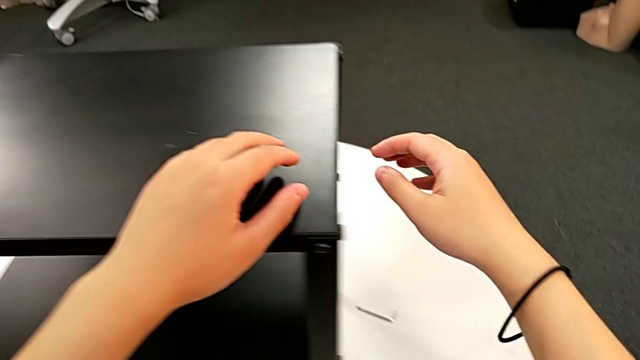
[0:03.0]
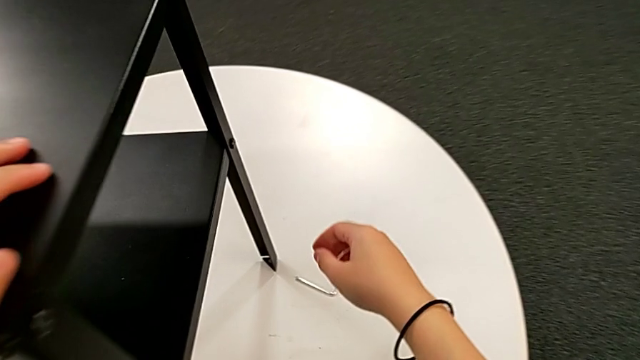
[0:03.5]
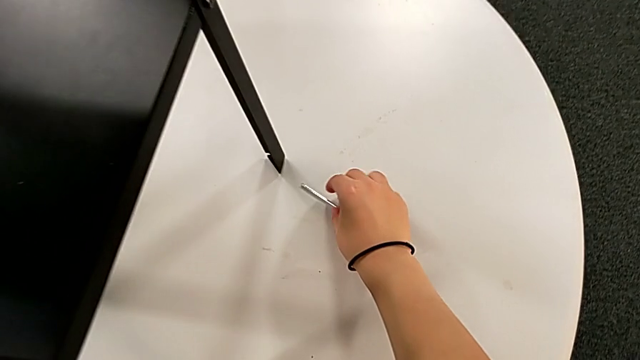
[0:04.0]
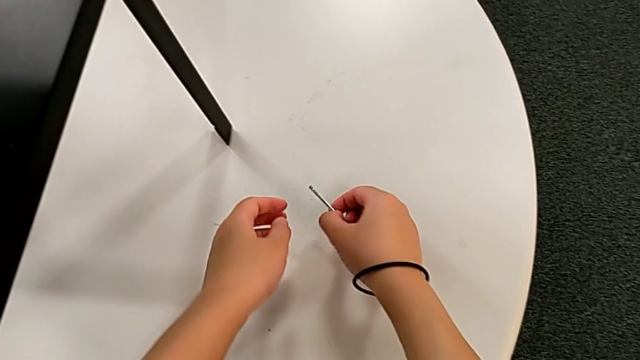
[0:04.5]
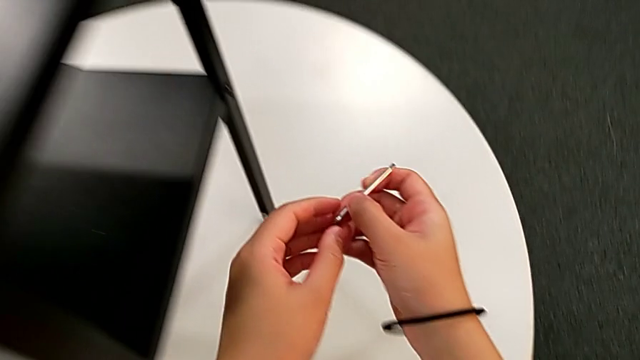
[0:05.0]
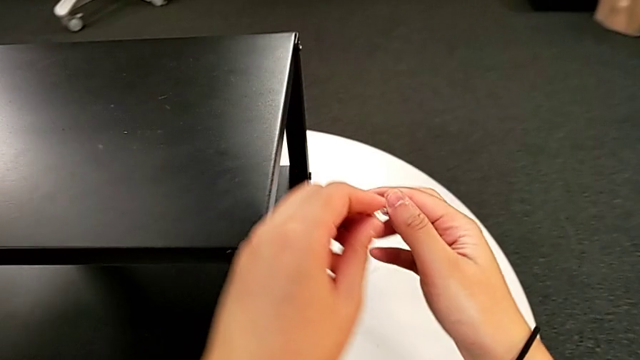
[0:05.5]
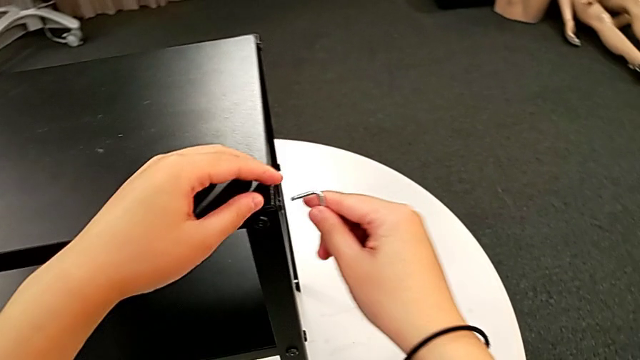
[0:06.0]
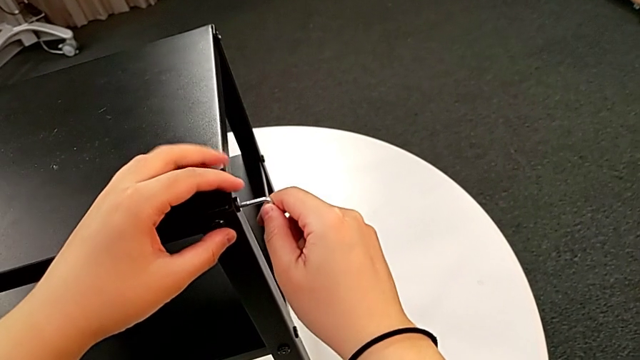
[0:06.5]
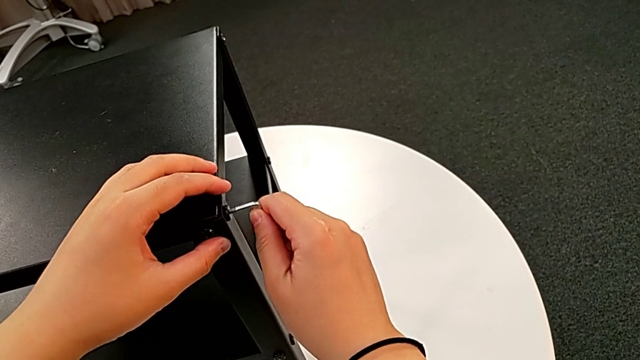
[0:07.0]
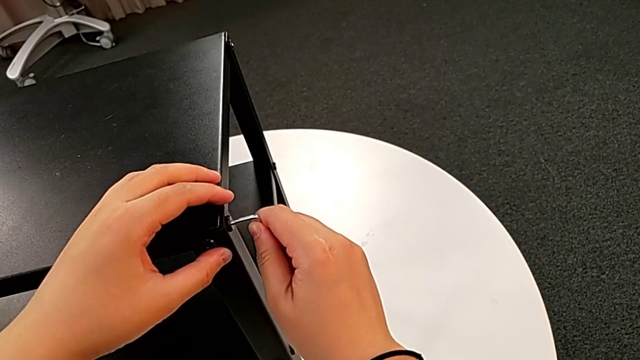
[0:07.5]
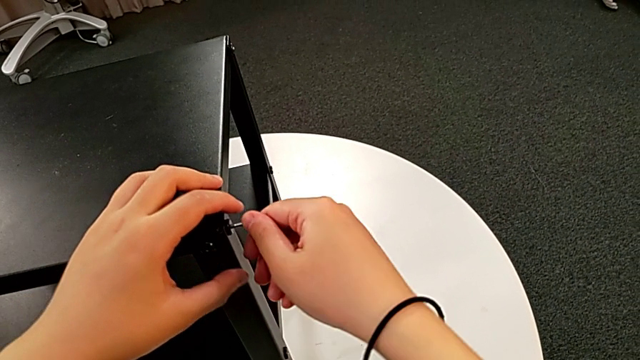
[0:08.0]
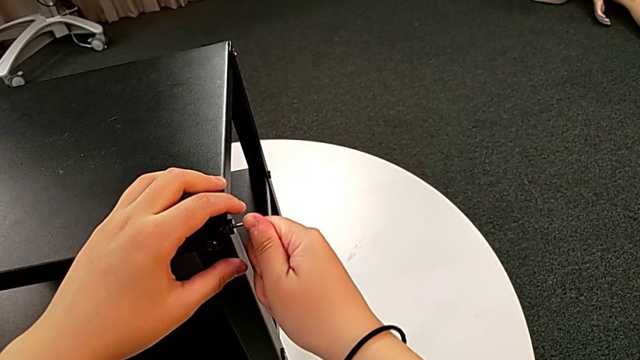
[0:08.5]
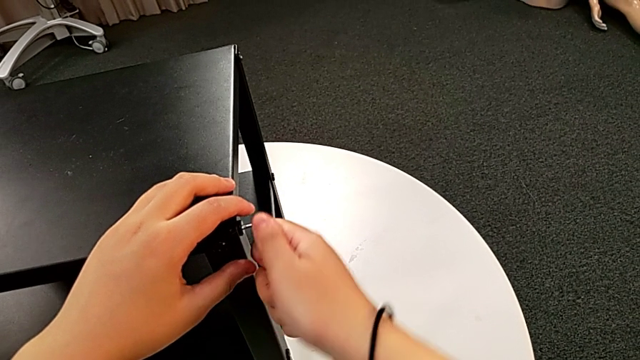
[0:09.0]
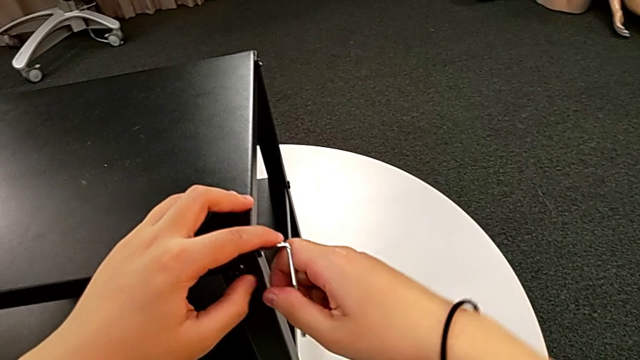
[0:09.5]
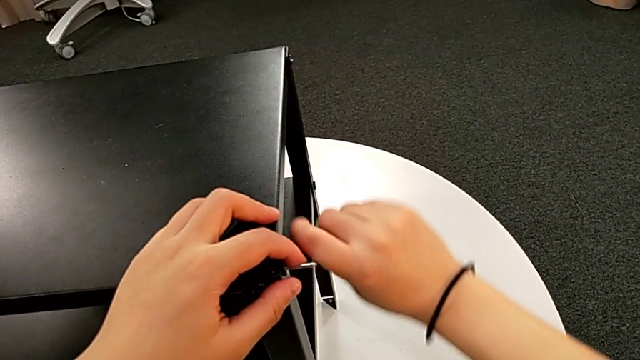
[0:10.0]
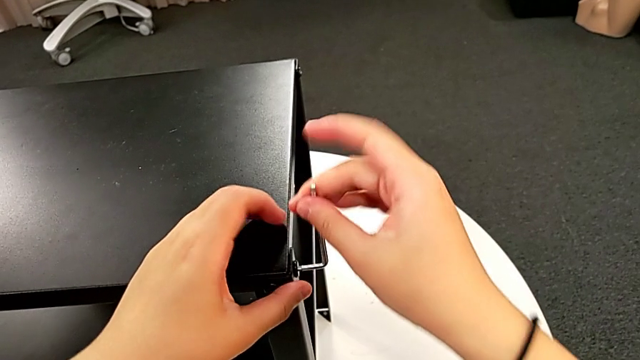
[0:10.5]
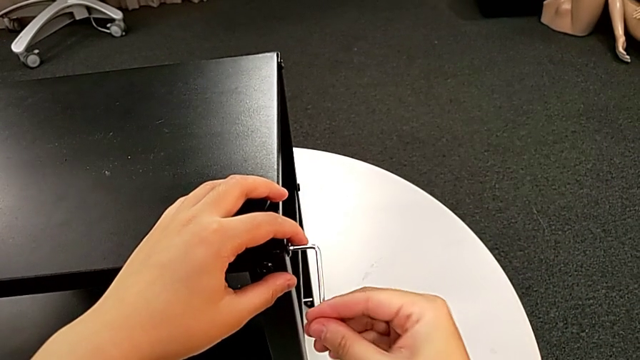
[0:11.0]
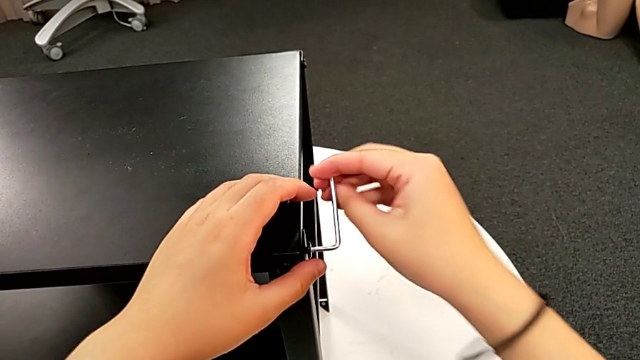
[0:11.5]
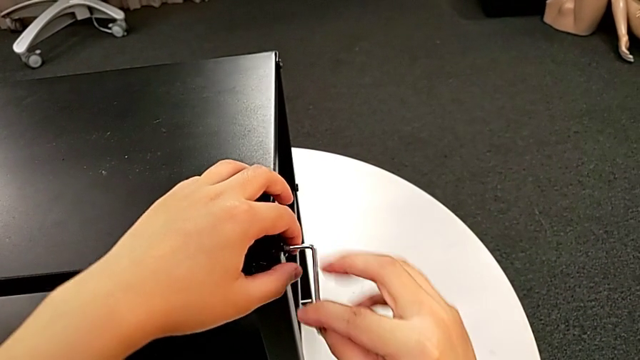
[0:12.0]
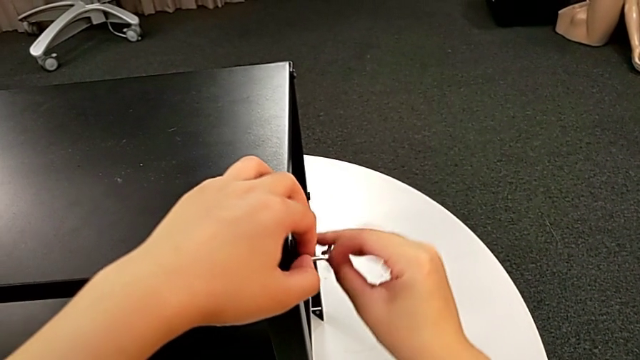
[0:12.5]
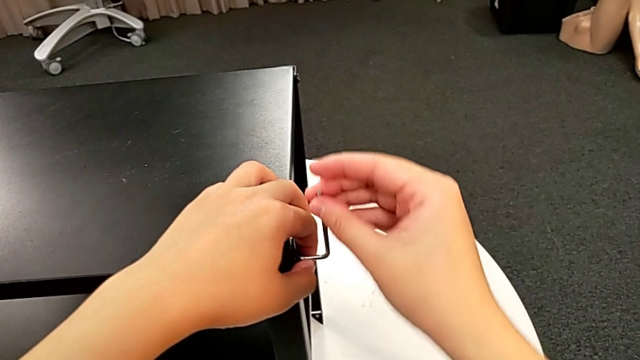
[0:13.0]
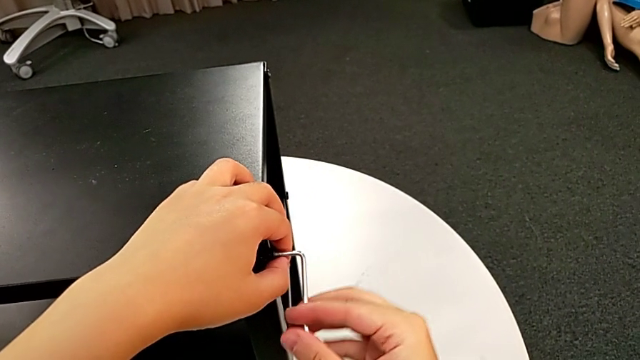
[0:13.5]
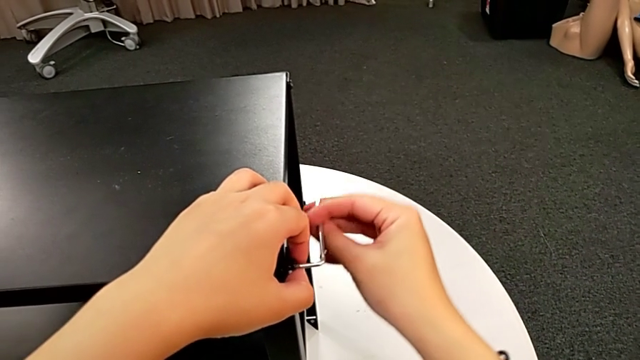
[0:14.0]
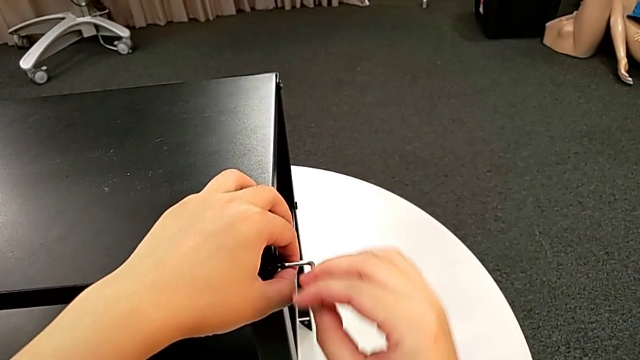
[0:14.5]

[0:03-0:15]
The camera wearer is disassembling the upper tray. They approach the Allen wrench, grab it, lift it, insert it and unscrew the hex socket head.

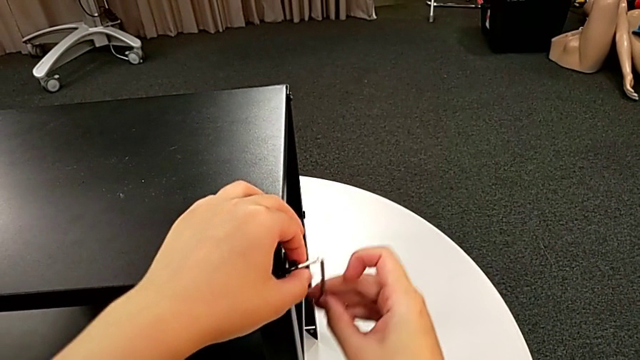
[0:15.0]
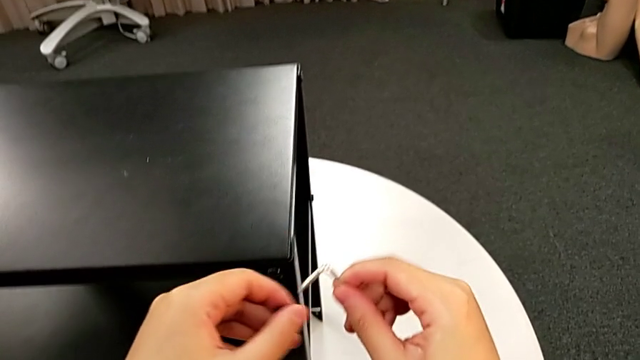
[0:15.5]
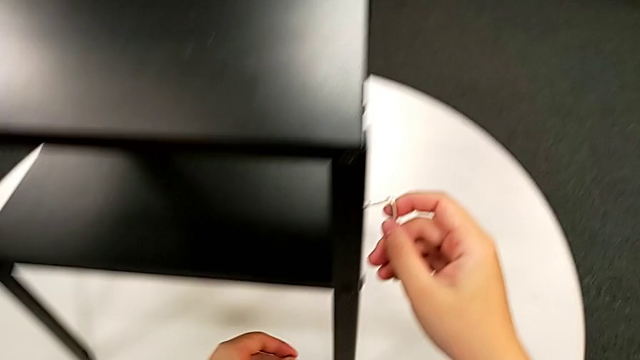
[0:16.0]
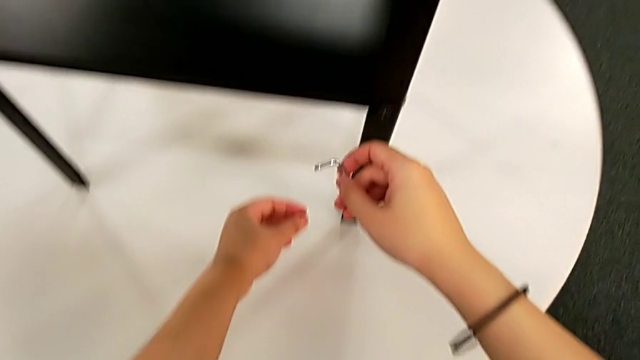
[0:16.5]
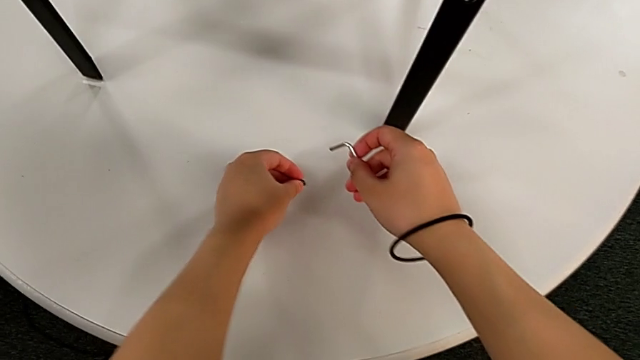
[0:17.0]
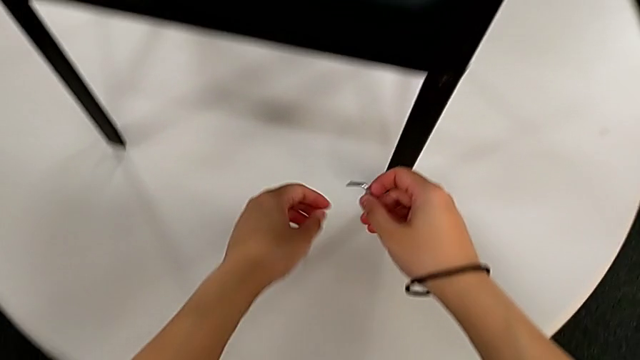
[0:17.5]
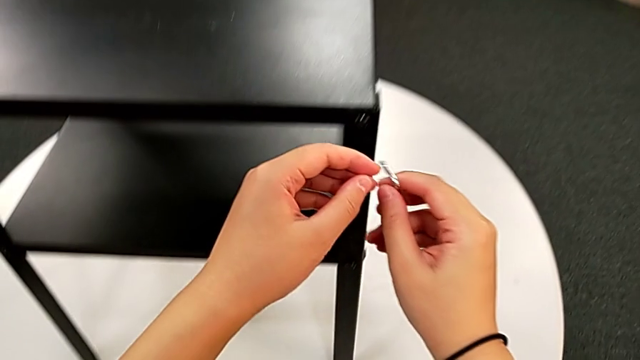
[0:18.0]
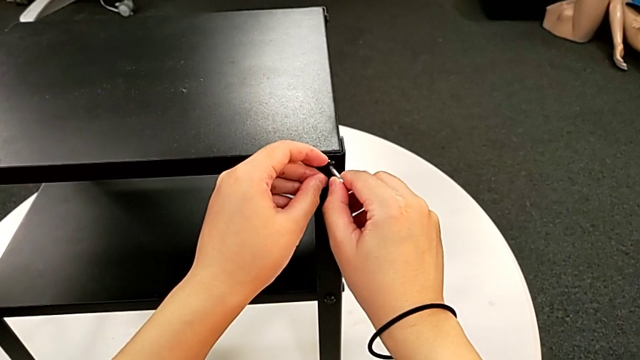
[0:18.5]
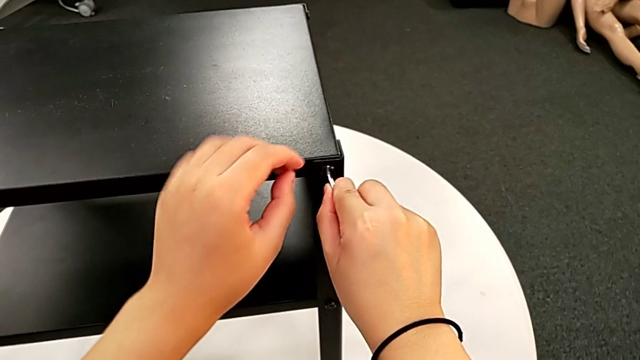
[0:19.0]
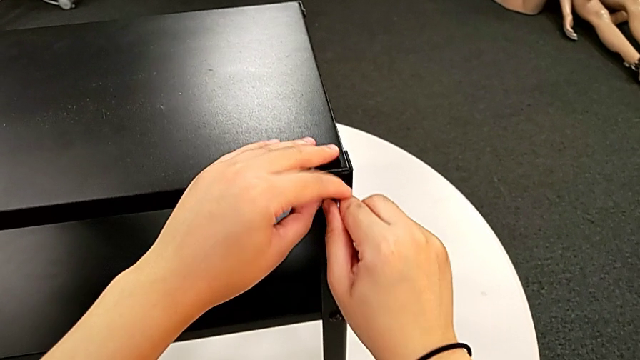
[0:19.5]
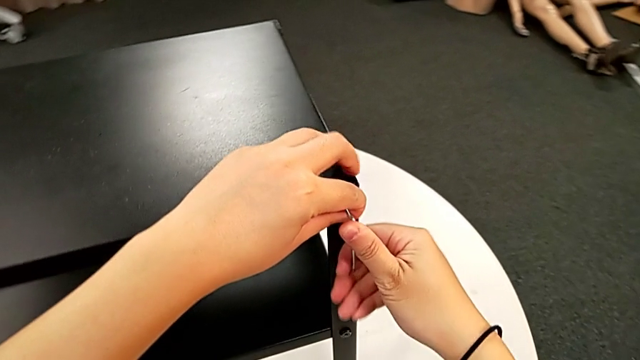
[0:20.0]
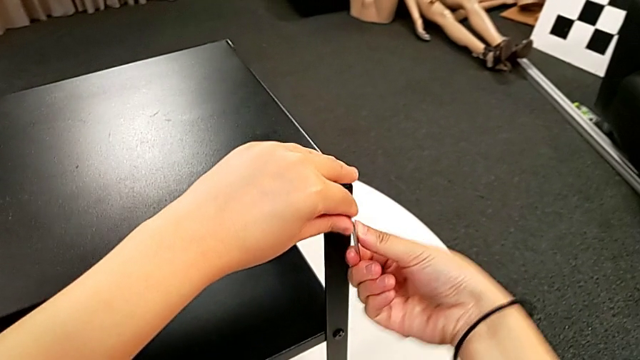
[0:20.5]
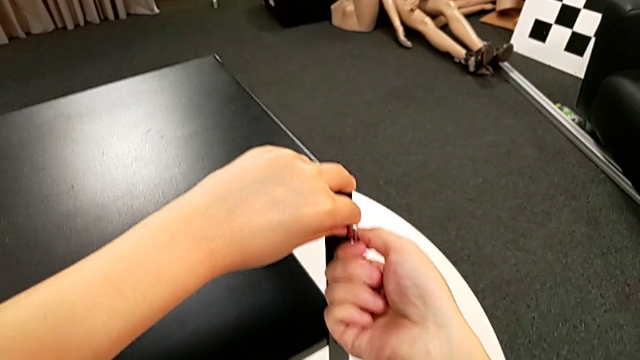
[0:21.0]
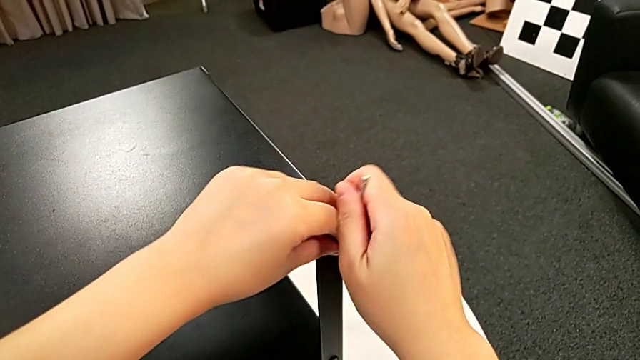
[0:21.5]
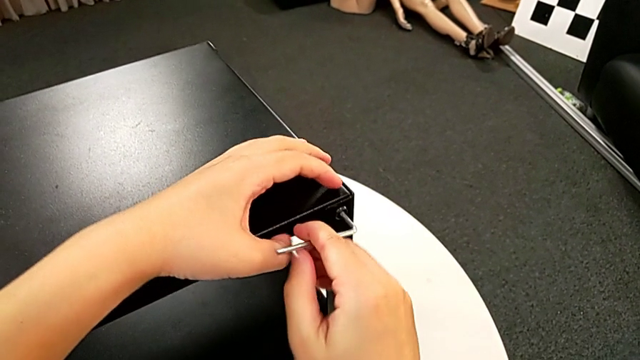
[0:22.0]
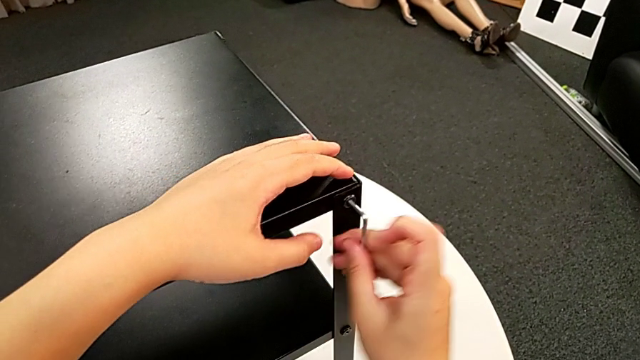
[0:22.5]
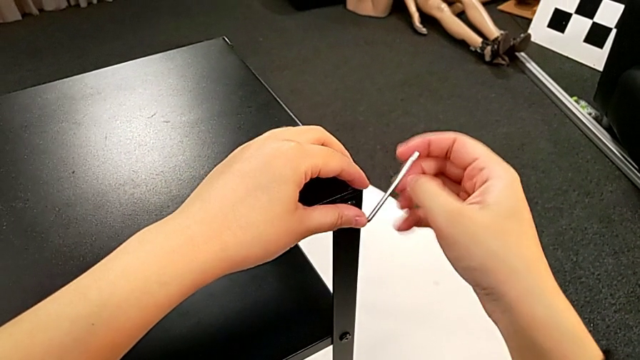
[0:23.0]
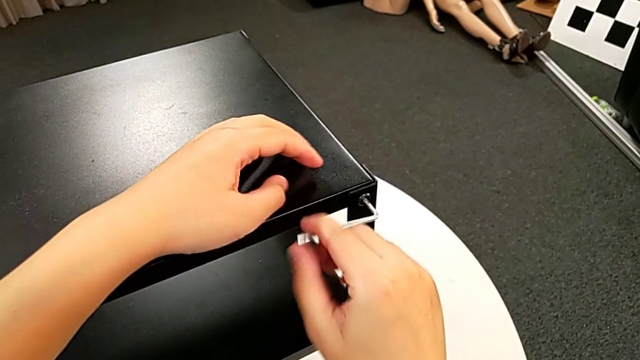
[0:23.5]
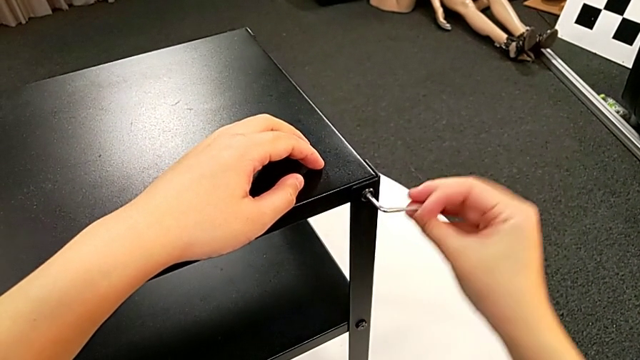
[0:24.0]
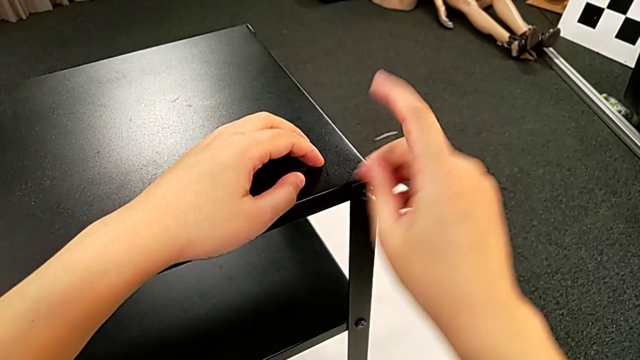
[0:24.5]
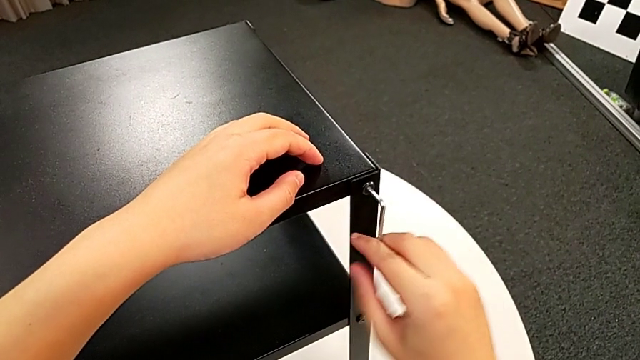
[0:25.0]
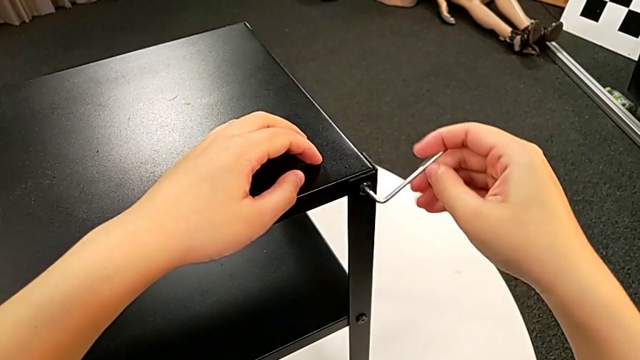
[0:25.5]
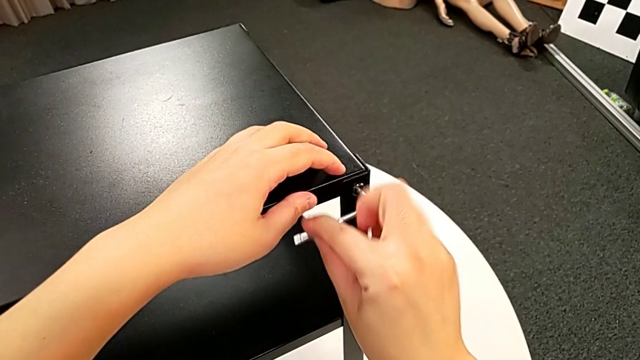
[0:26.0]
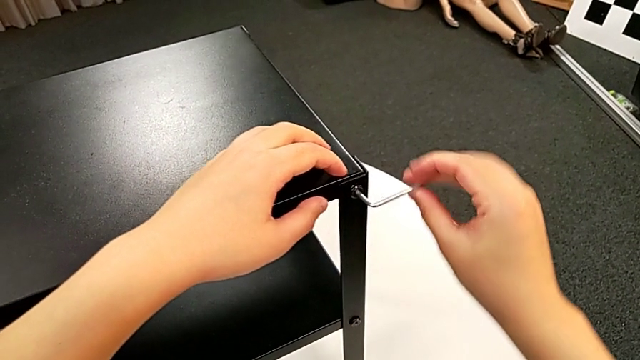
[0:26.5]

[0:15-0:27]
The camera wearer is disassembling the upper tray. They disassemble the hex socket head, withdraw the Allen wrench, place the hex socket head, approach it, insert the Allen wrench and begin to unscrew the hex socket head.
